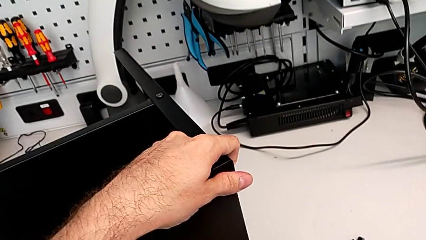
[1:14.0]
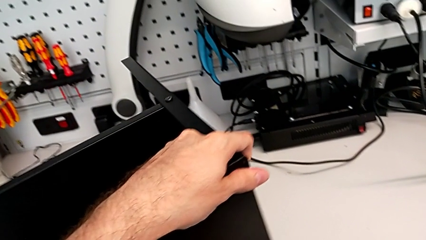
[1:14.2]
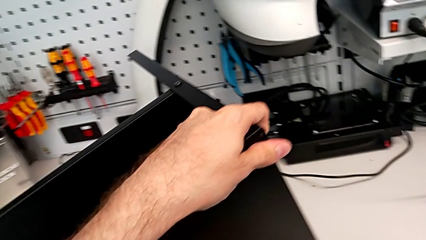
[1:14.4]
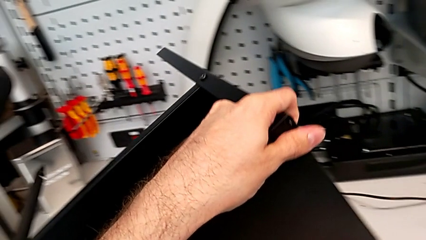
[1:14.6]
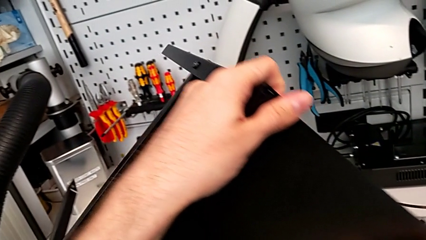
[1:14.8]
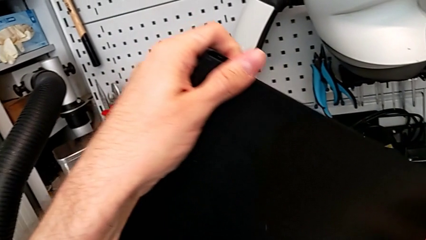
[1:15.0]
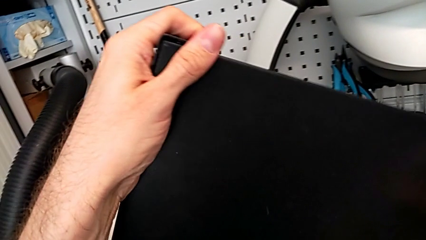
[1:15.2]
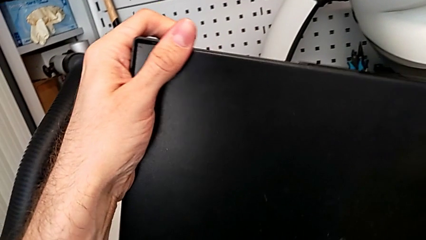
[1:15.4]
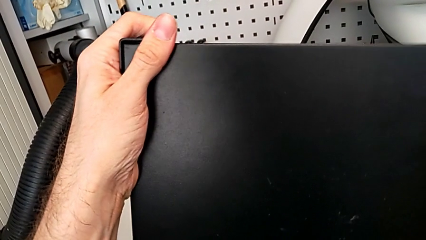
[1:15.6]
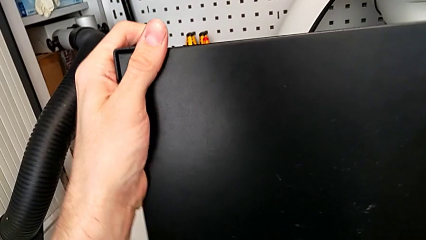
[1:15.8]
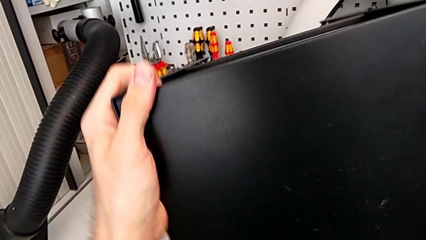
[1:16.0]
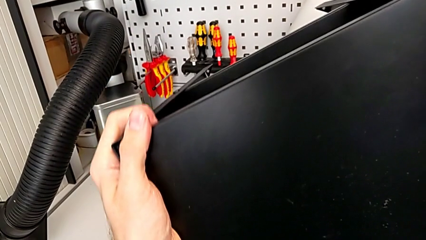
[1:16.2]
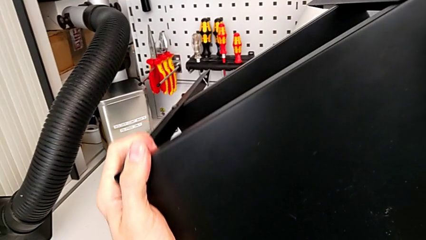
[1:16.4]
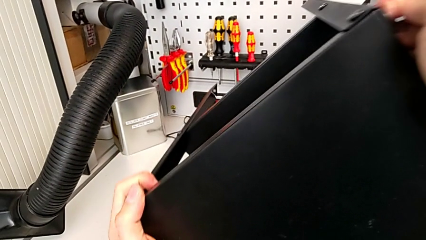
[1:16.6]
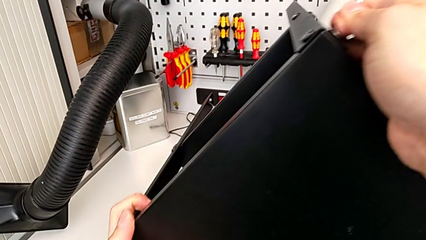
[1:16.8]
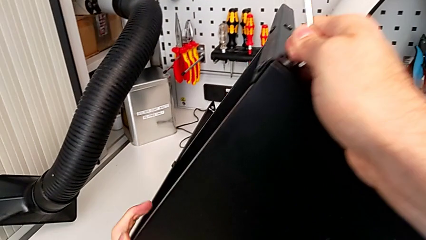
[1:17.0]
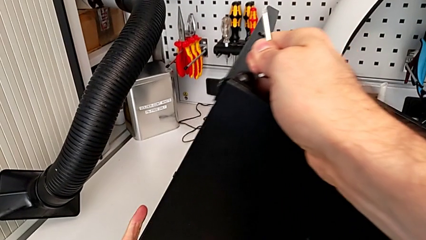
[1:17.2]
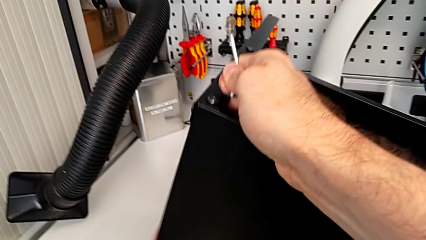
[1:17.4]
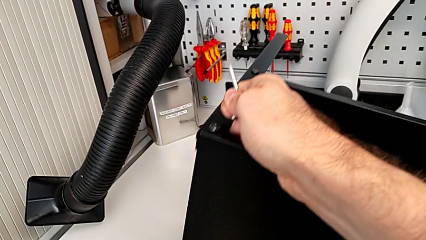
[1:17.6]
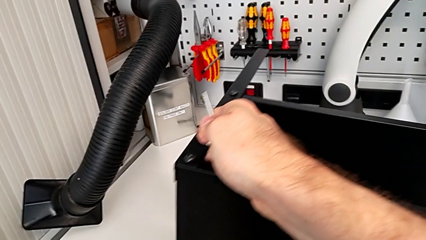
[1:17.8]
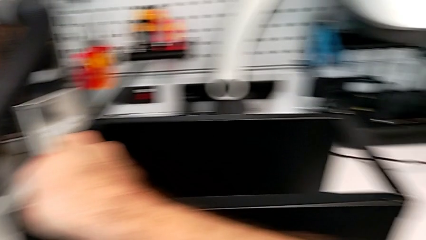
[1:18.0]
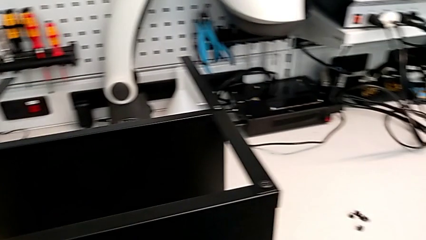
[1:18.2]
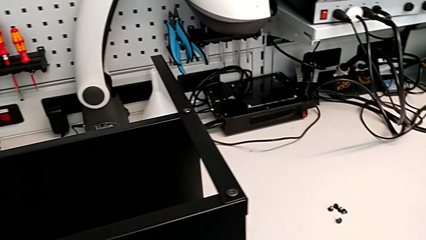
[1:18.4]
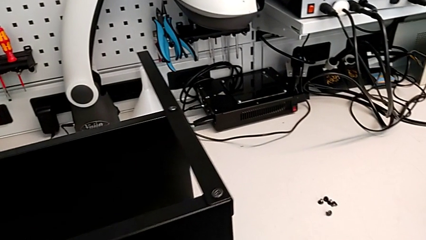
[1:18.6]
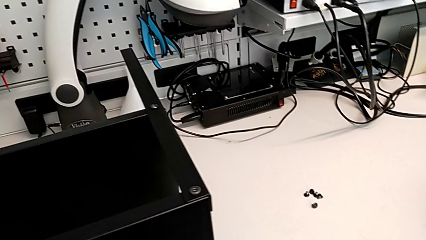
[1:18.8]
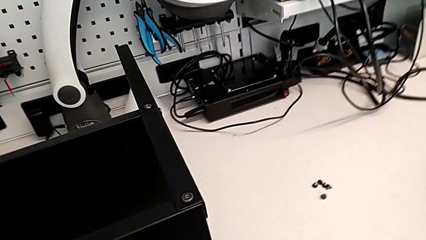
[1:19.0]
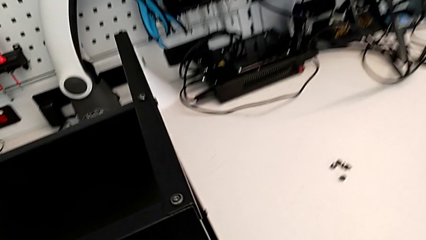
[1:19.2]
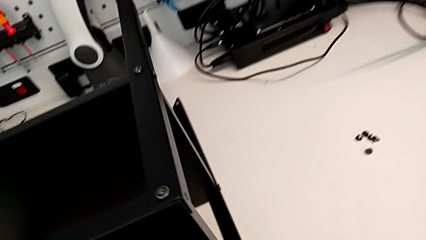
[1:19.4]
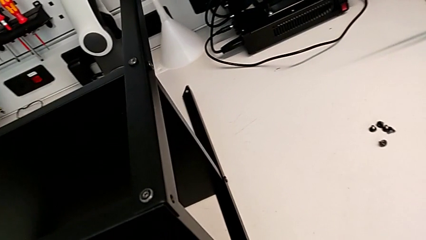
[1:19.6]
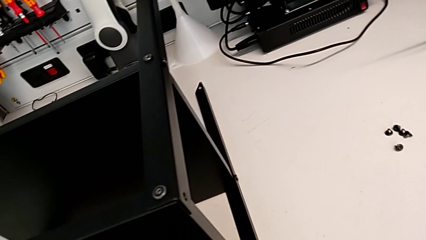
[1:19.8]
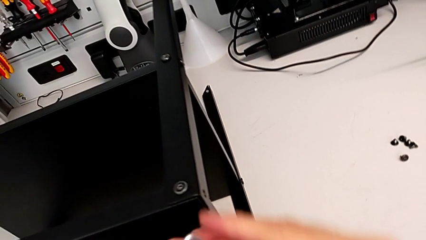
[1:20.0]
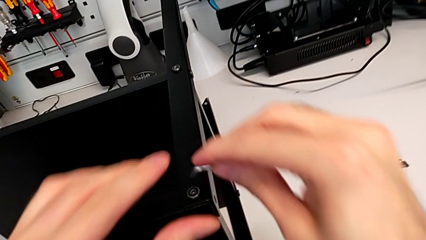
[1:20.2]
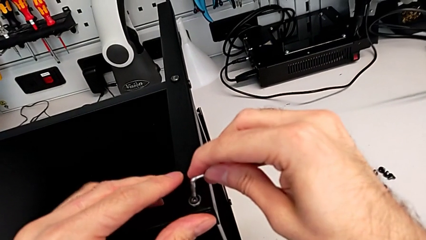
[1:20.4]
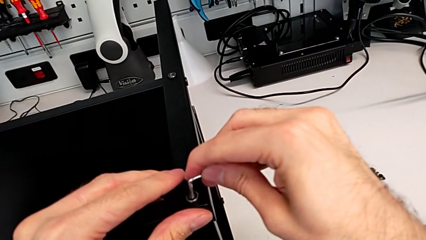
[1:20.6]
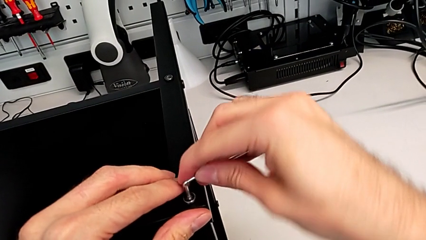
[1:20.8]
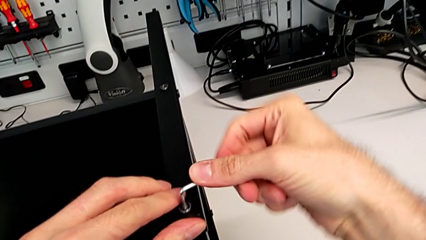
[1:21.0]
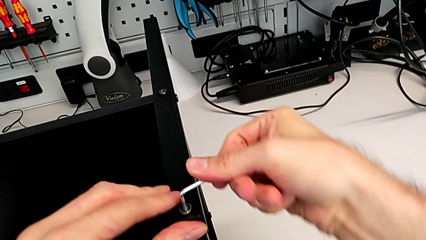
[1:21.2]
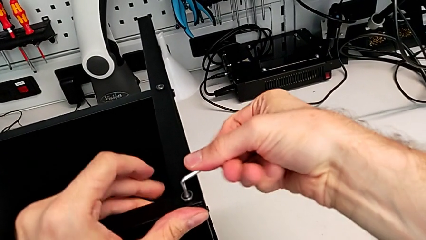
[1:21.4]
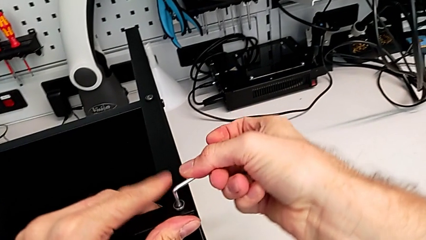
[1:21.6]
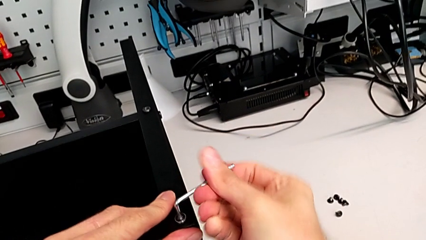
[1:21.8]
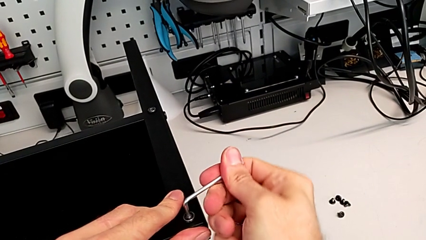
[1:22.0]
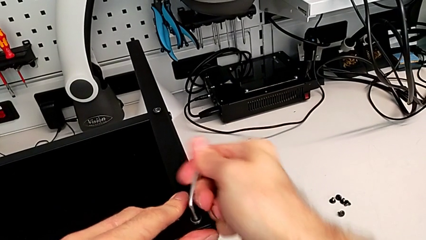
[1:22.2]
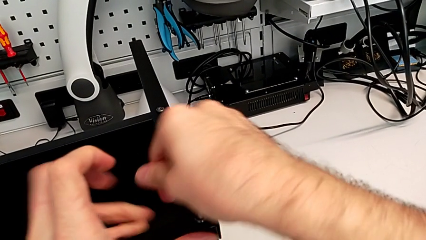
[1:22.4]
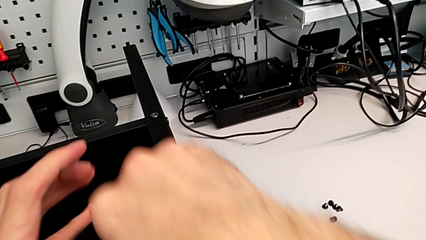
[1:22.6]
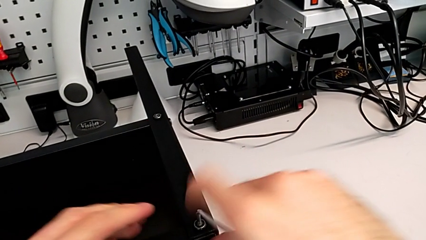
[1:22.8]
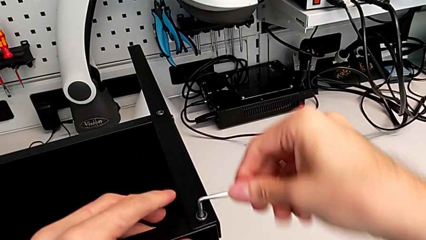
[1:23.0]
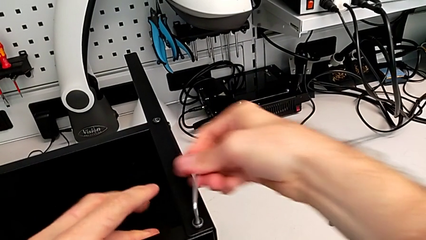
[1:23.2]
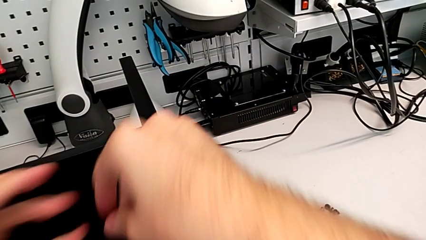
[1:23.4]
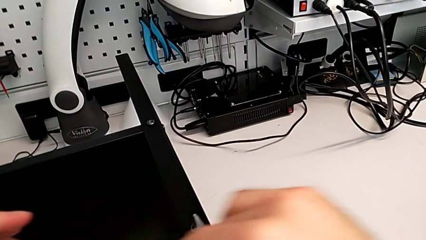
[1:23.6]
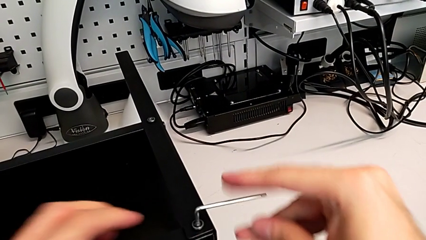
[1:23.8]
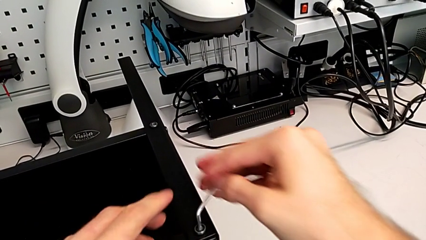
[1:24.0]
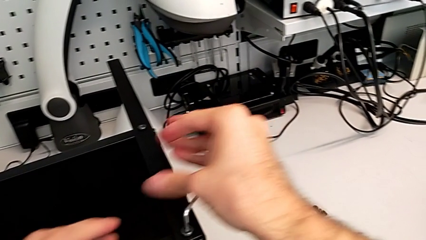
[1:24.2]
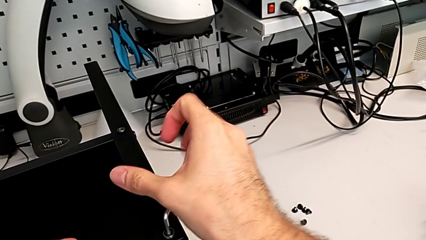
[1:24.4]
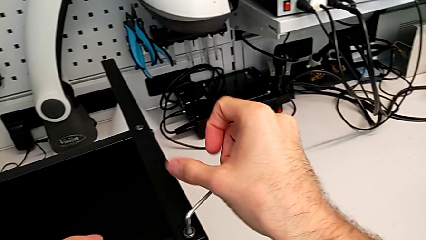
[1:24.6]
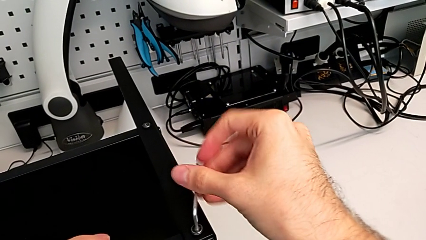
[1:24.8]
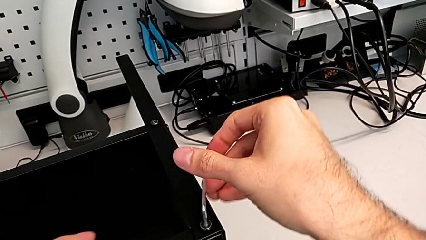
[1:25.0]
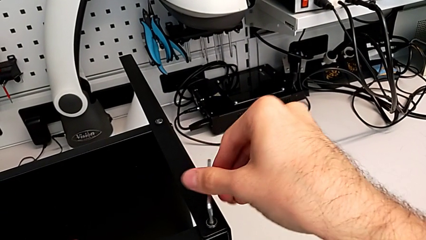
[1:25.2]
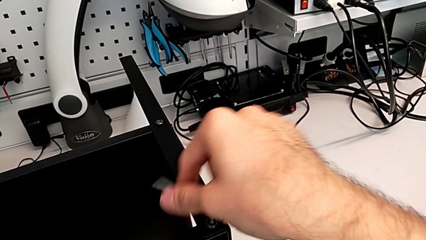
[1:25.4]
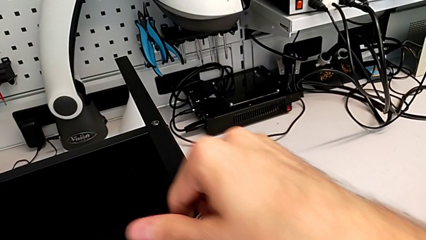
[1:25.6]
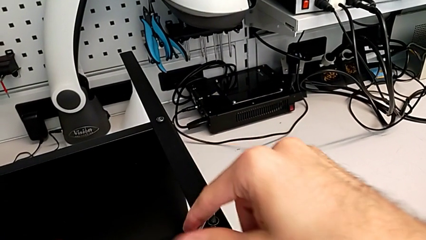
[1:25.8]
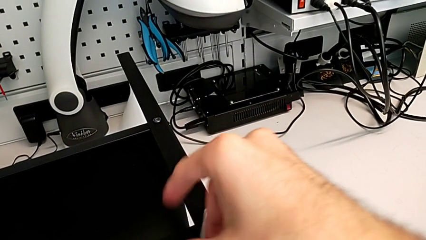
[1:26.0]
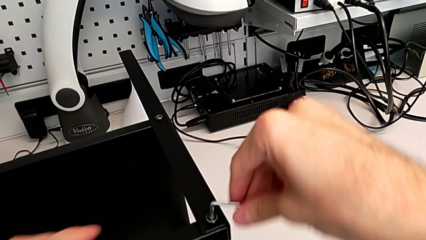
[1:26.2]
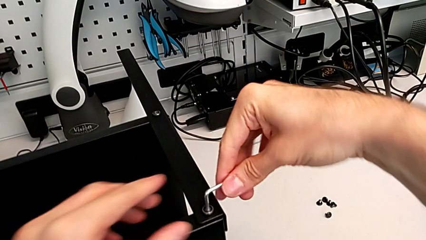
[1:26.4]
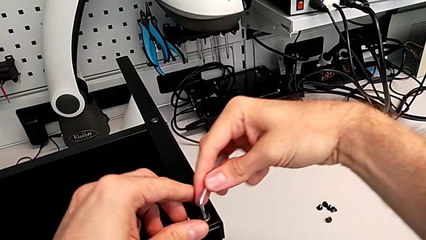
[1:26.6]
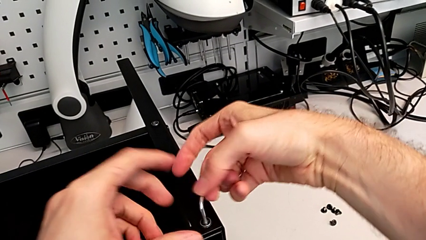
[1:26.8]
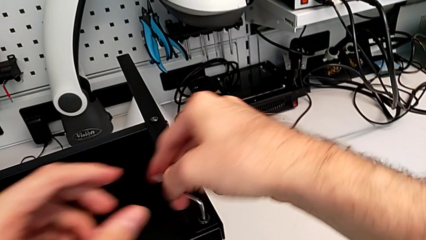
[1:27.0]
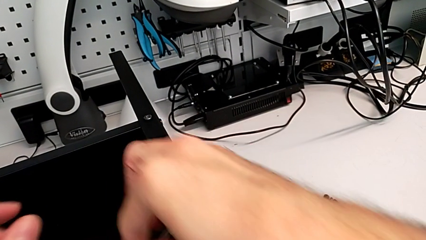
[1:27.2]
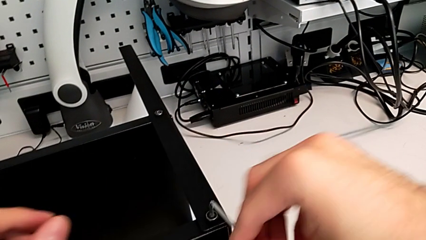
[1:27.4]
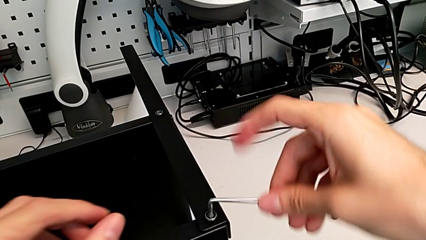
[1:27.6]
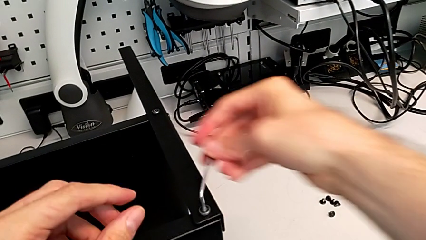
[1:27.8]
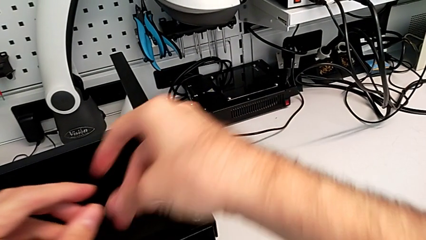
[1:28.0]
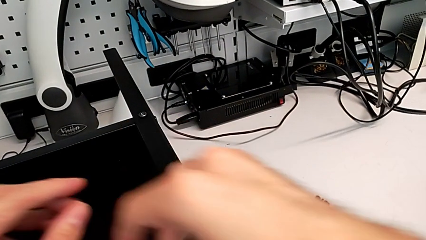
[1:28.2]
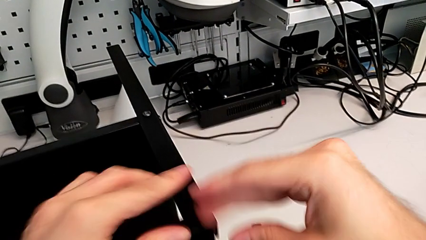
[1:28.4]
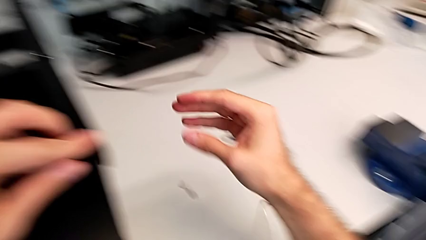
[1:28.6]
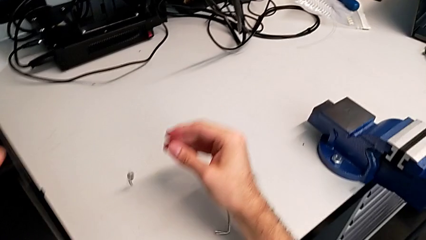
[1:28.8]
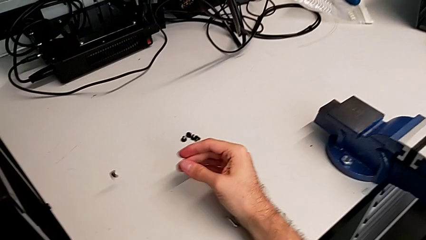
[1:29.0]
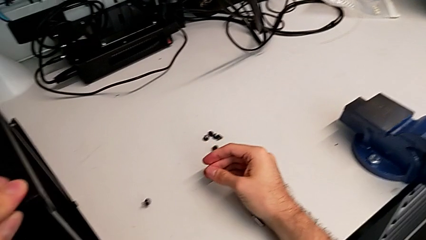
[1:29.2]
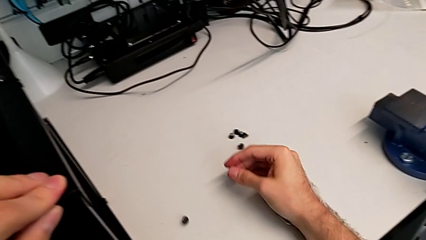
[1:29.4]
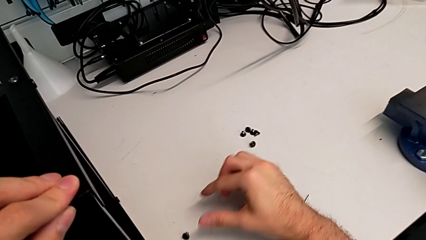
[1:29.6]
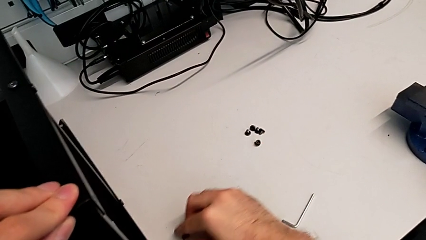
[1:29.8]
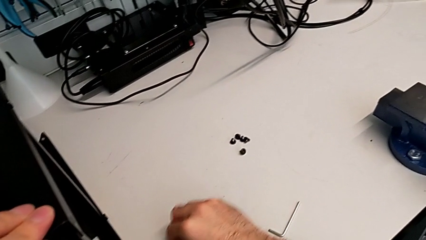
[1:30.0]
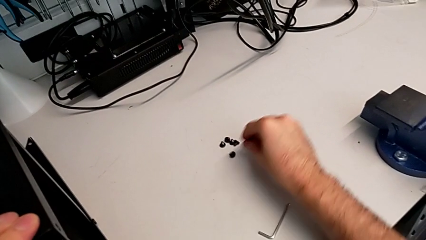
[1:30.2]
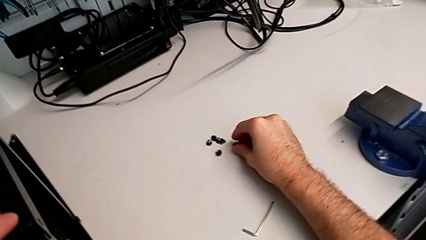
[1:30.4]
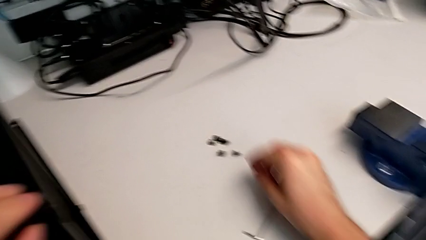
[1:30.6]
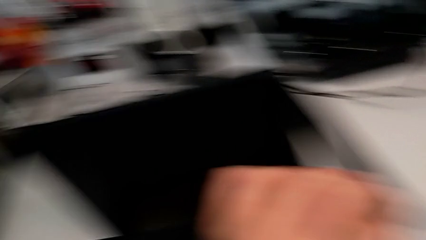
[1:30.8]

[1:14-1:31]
The camera wearer is unscrewing the next hex socket heads of the top table. They rotate the nightstand, approach the hex socket head, insert the Allen wrench, unscrew the hex socket head, wrongly drop the hex socket head on the table and drop the Allen wrench, grab the hex socket head and place it.
